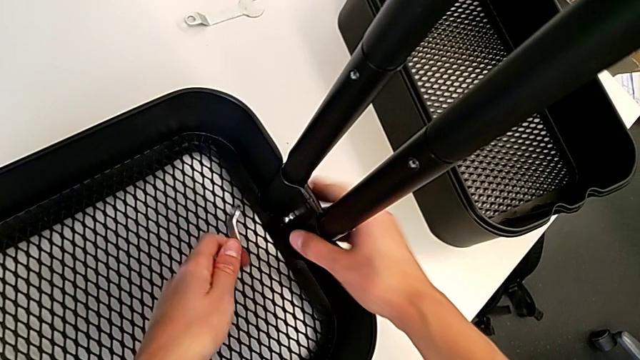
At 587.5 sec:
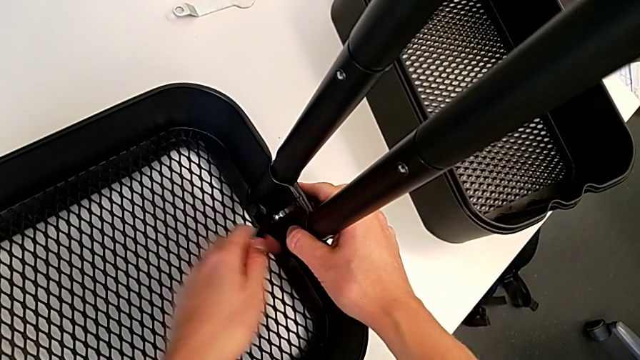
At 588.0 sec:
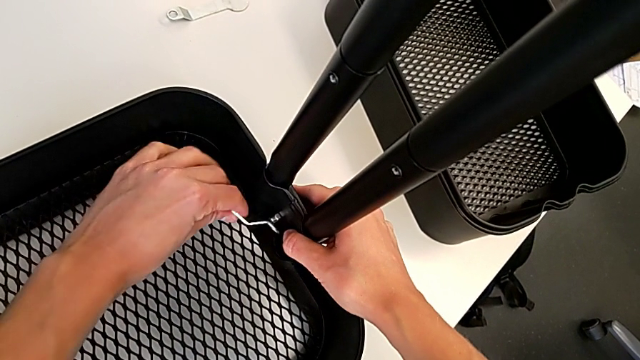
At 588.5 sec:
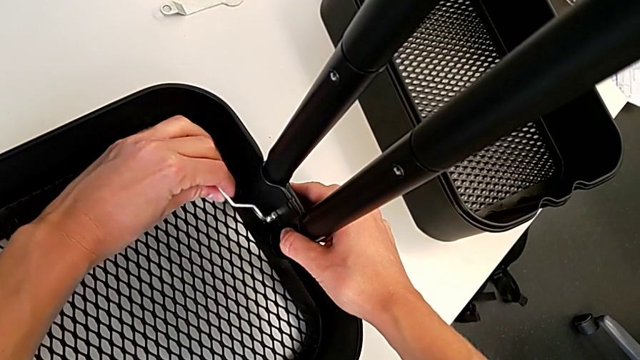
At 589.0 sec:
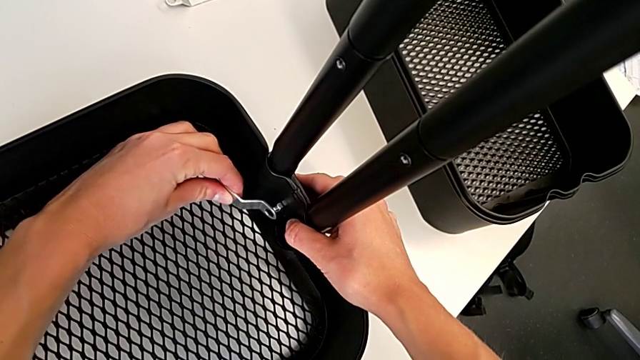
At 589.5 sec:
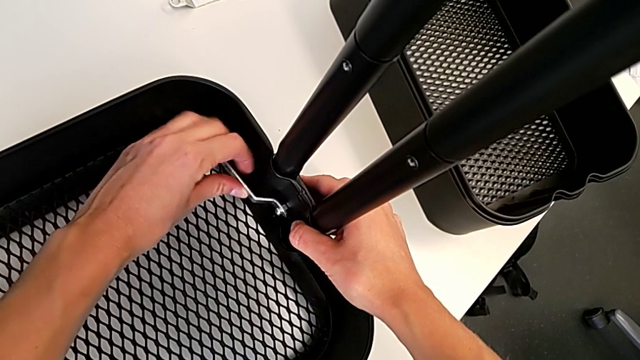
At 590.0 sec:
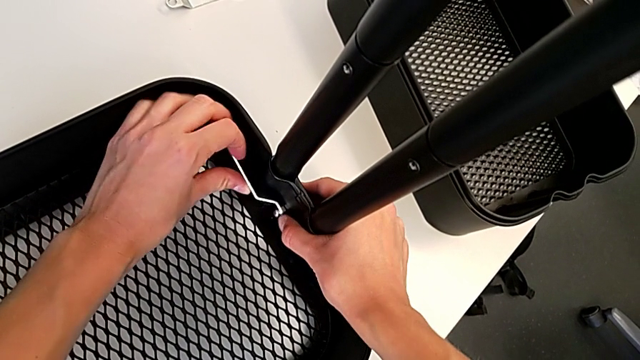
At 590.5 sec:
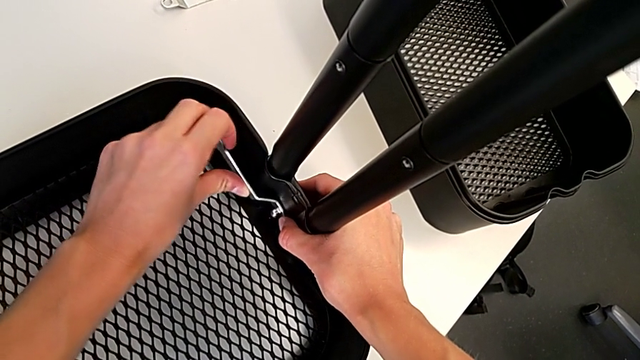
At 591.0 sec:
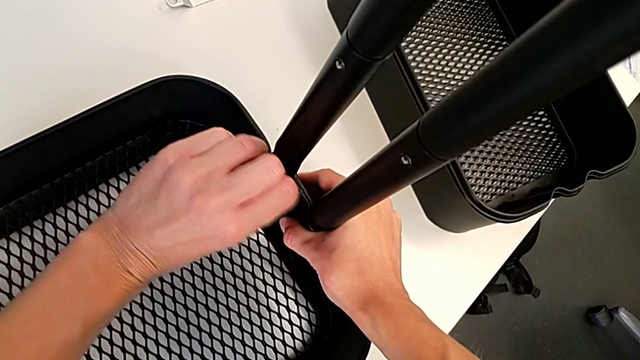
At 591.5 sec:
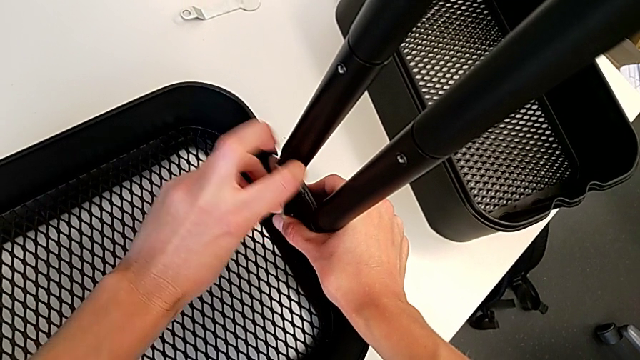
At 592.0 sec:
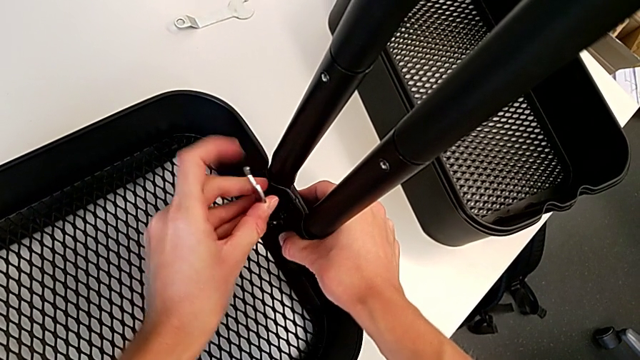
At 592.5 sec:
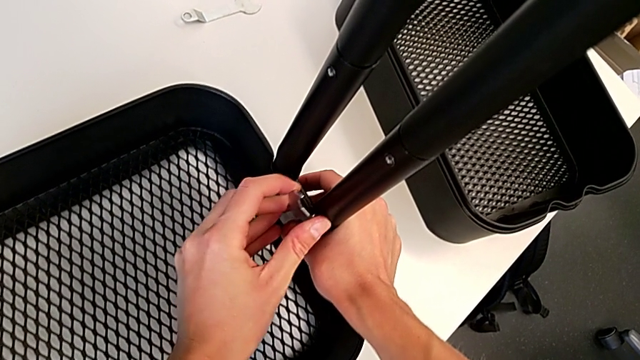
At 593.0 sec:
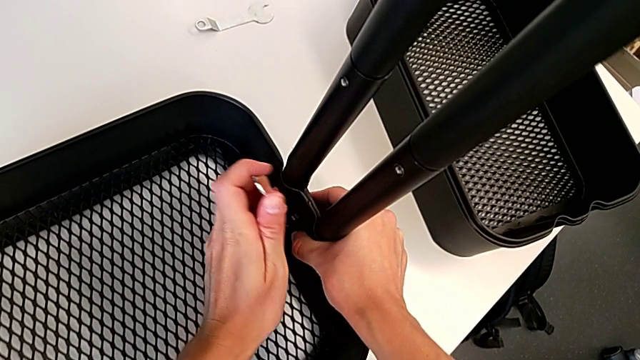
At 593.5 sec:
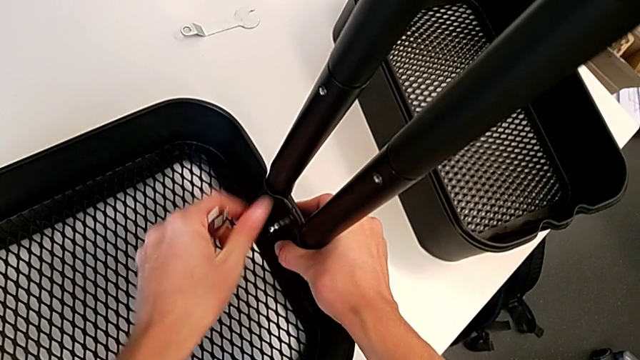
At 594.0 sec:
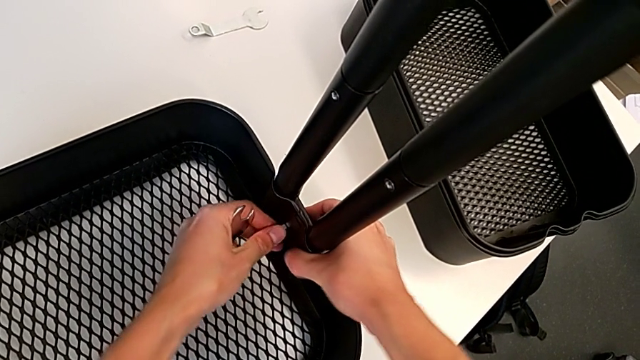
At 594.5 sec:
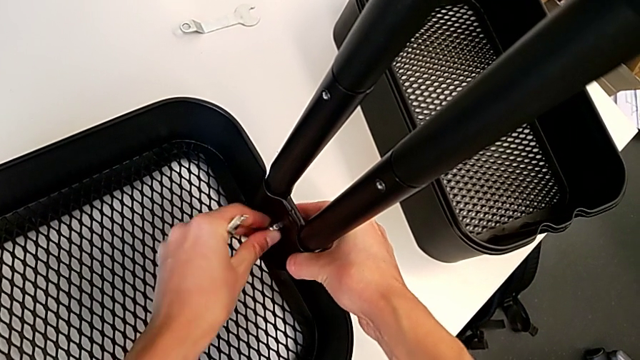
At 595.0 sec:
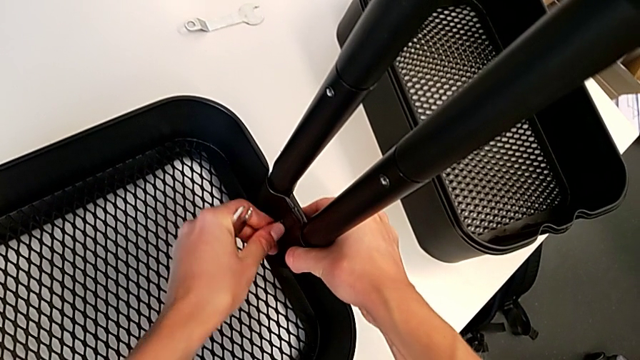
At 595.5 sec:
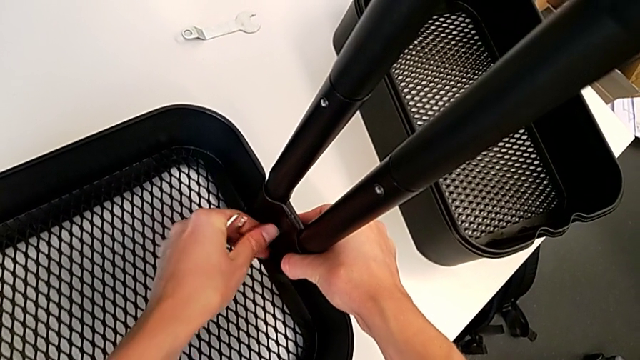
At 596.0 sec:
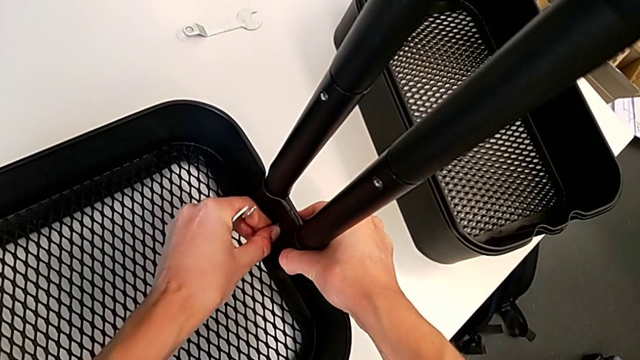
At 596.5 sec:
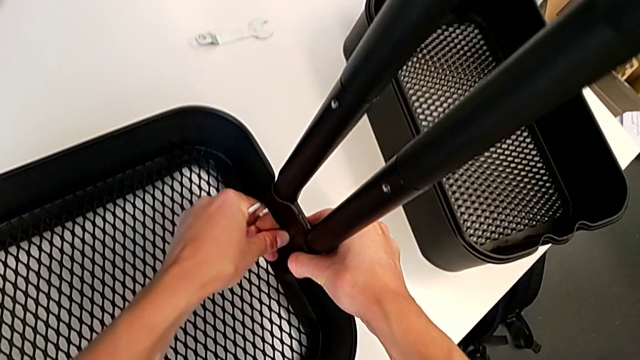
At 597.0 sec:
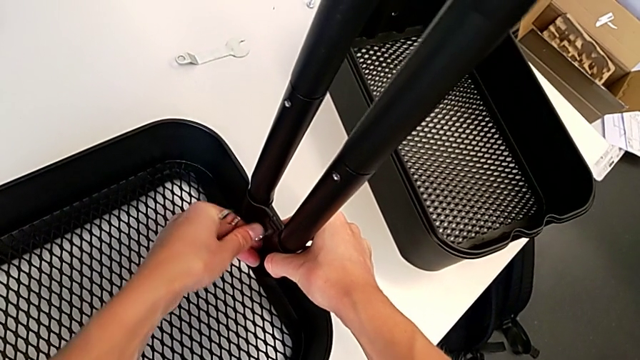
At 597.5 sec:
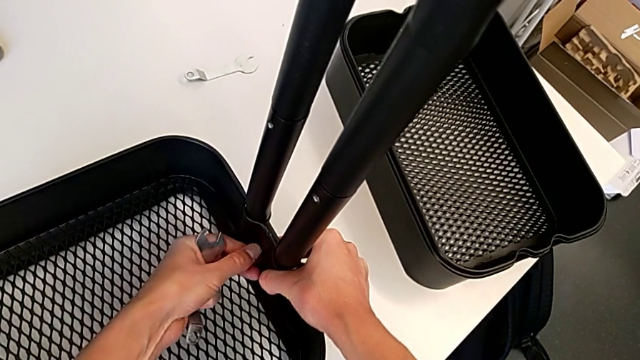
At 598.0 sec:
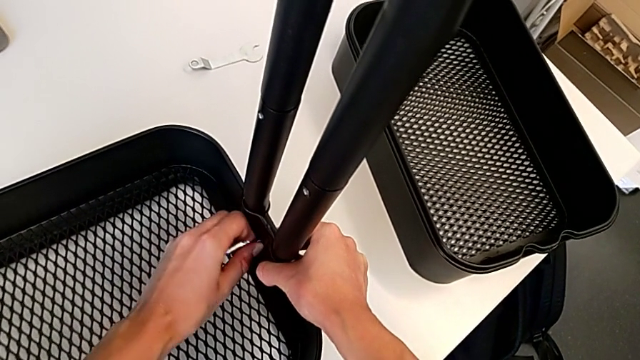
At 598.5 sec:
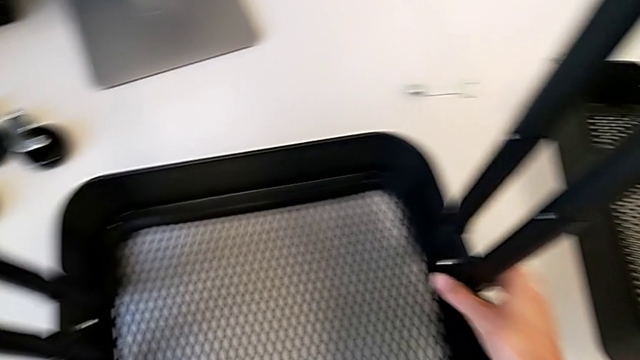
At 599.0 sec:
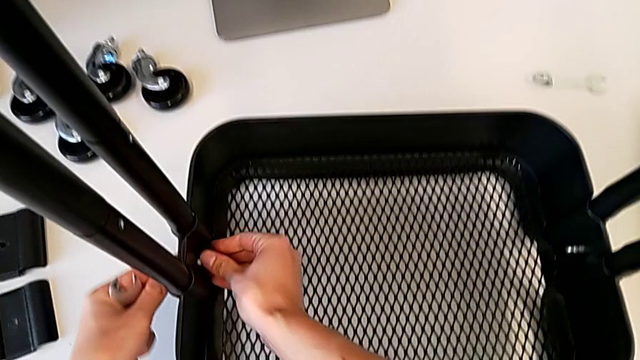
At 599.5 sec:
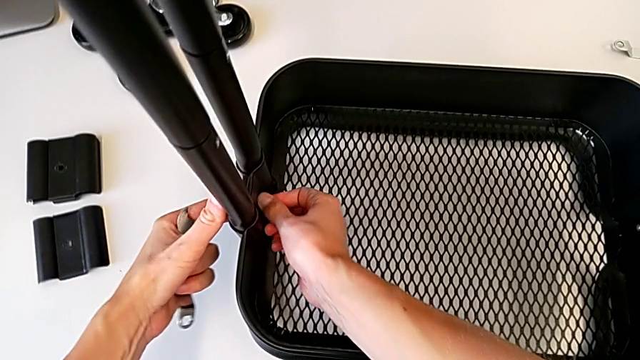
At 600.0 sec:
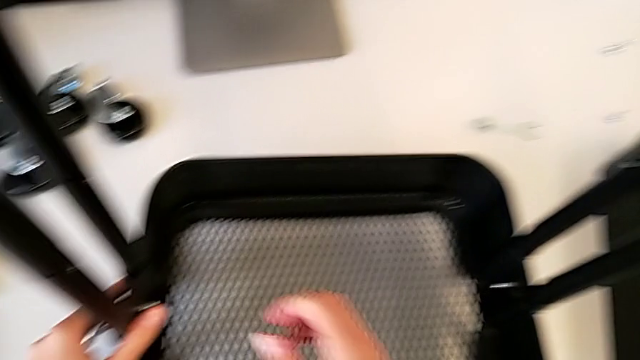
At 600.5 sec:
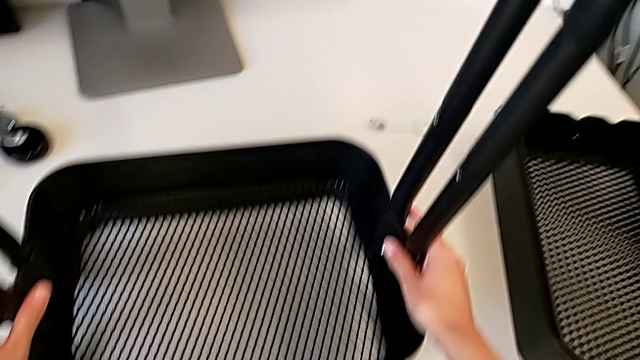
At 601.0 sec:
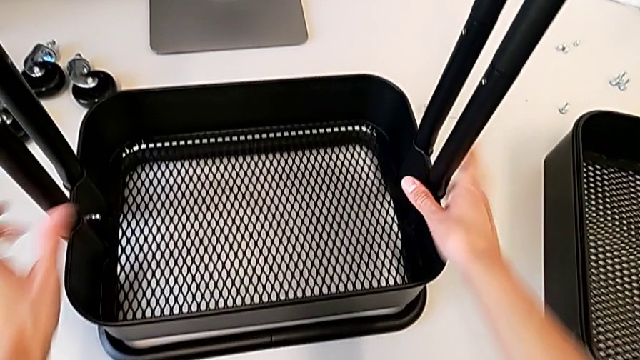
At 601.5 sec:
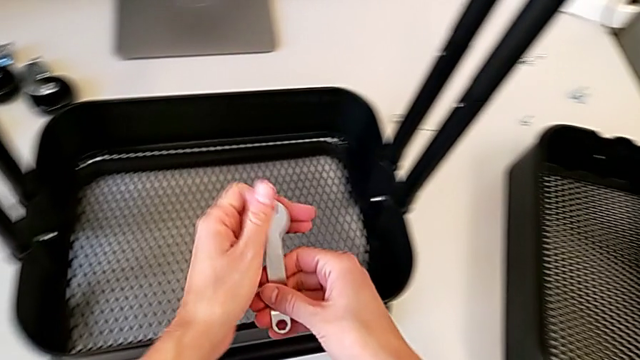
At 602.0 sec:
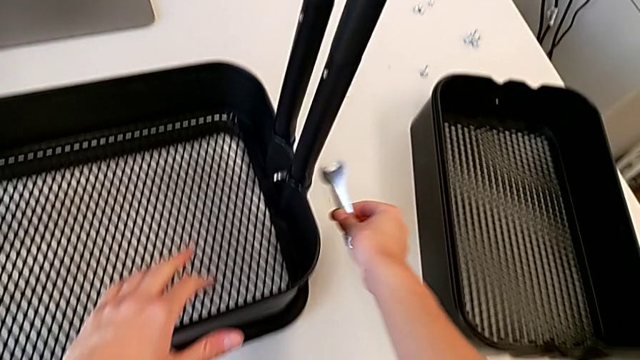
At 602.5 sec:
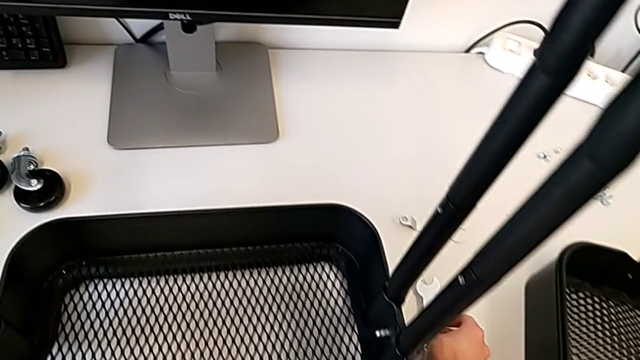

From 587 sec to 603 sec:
The camera wearer is tightening the hexagon cap nut on the bottom tray. They insert the spanner wrench, screw the hexagon cap nut, grab the utility cart and place the spanner wrench.

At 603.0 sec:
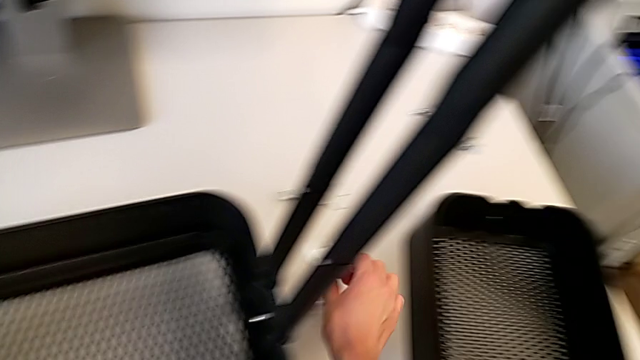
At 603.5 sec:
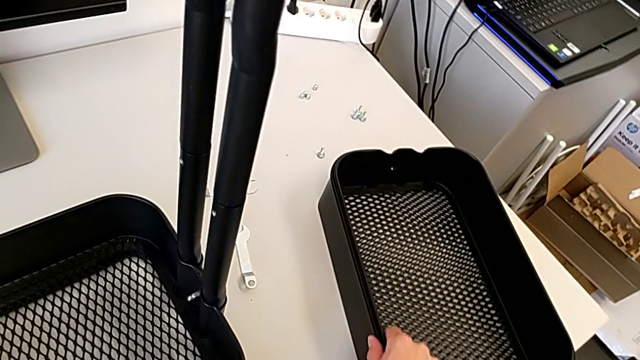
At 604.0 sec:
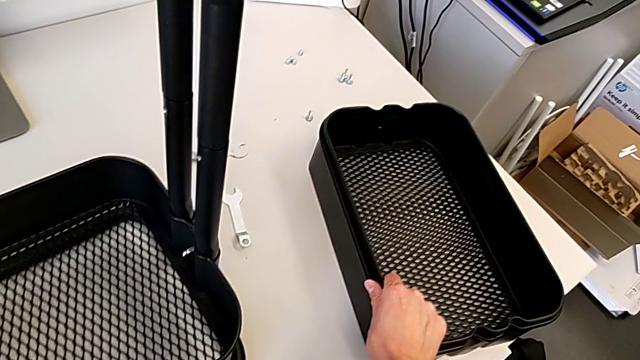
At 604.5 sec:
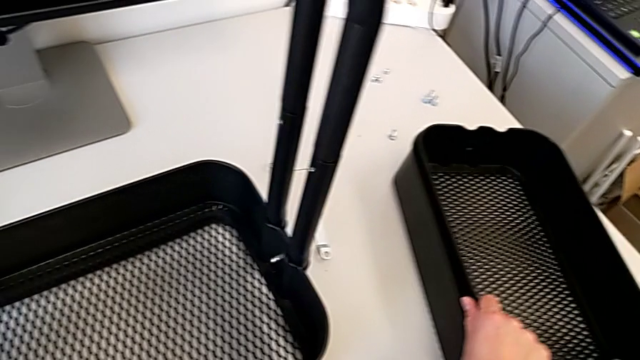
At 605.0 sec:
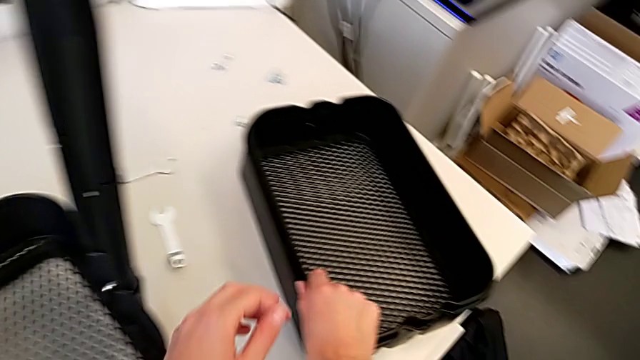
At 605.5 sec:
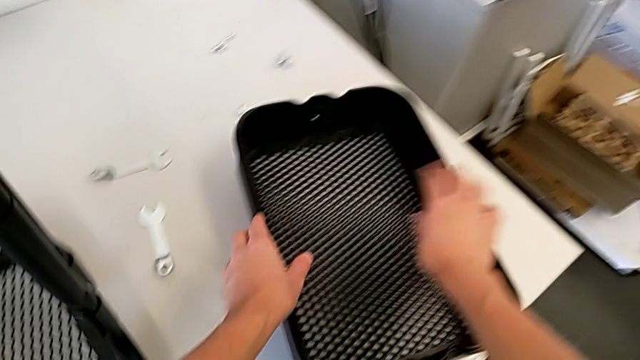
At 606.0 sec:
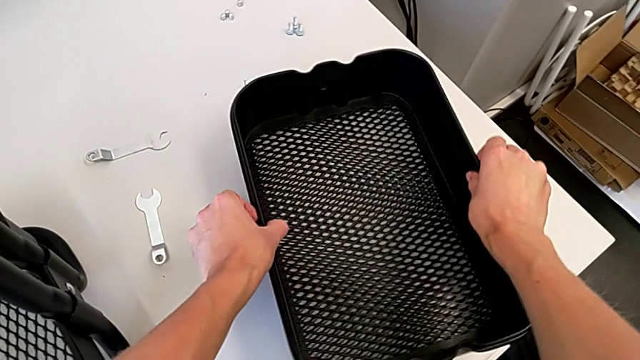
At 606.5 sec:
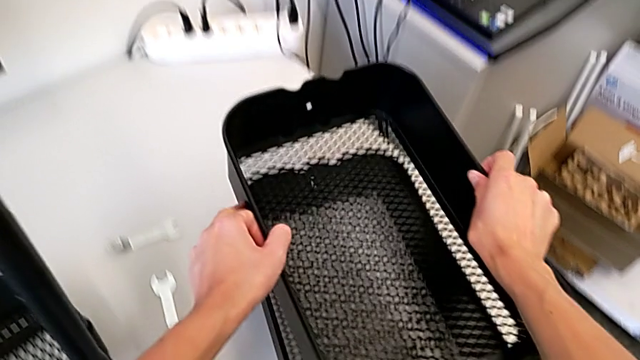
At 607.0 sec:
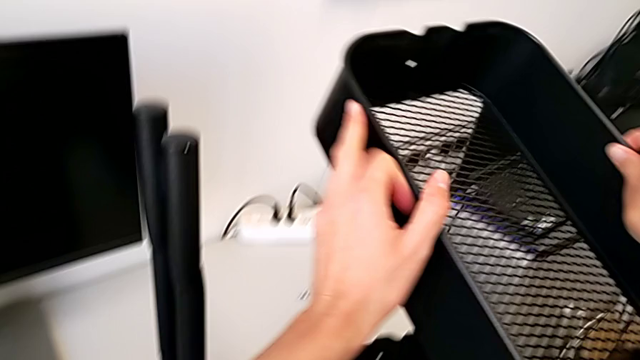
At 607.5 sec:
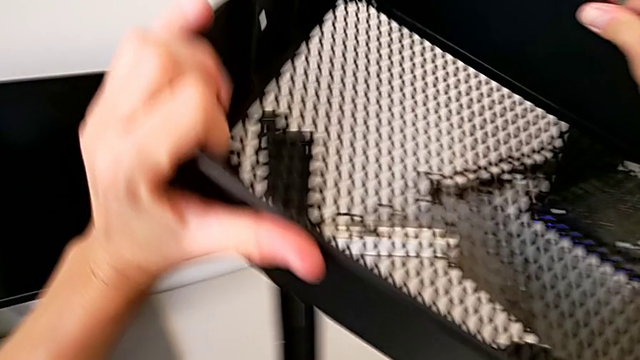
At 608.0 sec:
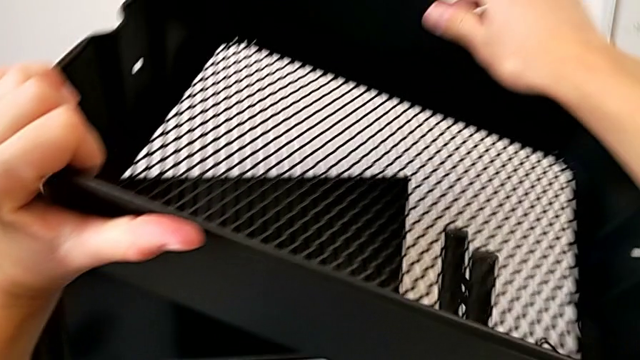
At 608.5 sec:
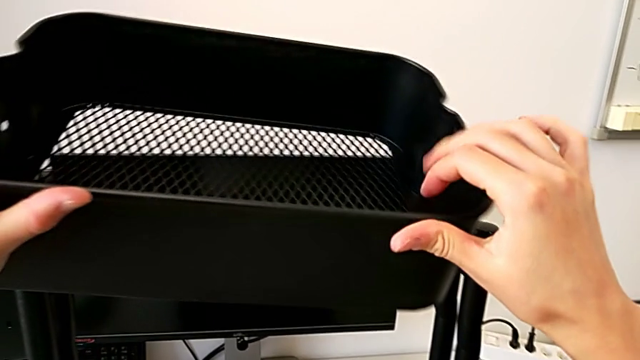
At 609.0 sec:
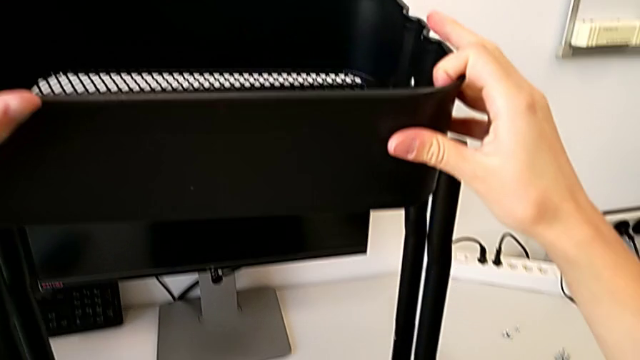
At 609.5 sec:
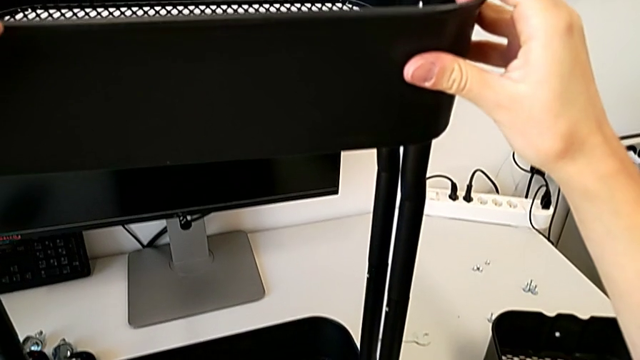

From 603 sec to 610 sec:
The camera wearer is placing the middle tray on top of the bottom tray. They wrongly grab the grid tray and lift it.
